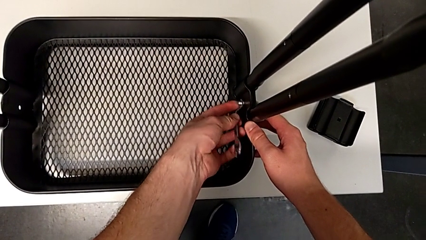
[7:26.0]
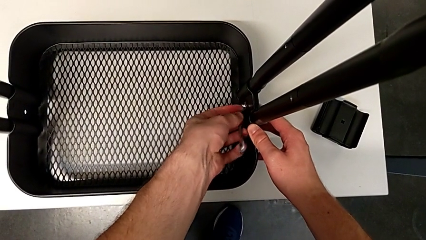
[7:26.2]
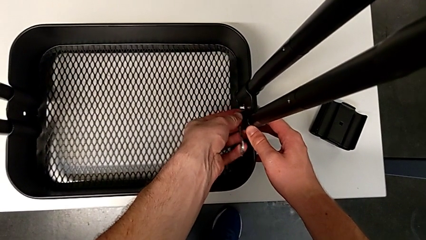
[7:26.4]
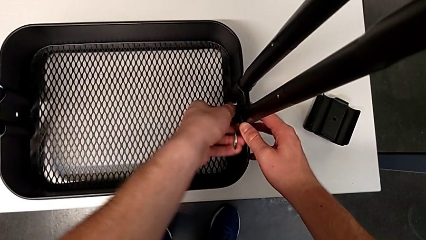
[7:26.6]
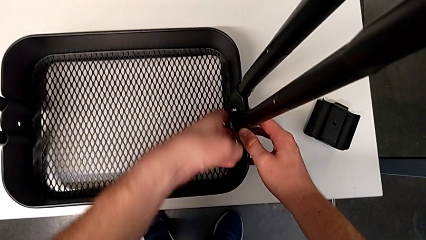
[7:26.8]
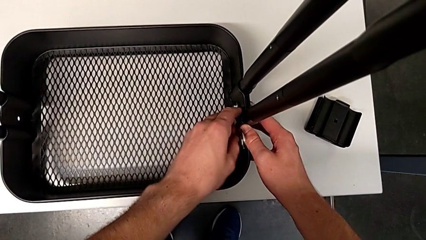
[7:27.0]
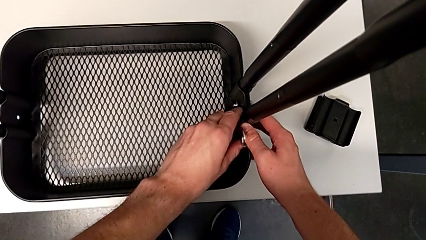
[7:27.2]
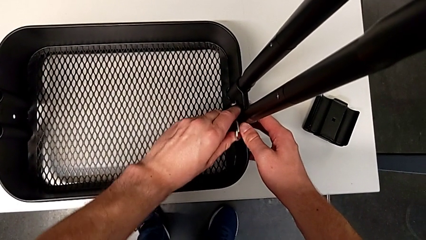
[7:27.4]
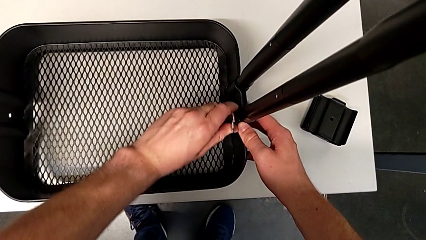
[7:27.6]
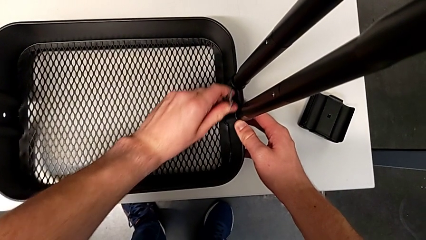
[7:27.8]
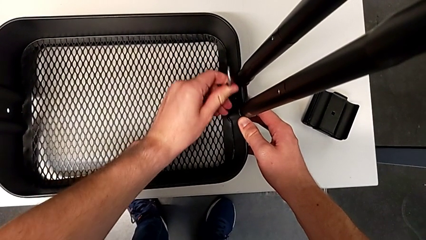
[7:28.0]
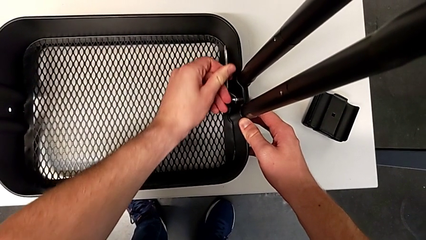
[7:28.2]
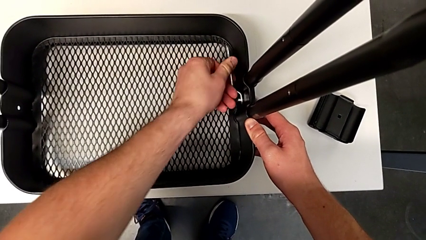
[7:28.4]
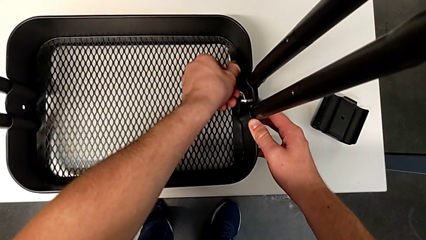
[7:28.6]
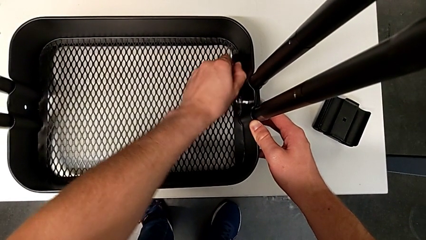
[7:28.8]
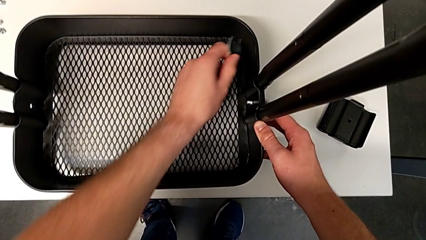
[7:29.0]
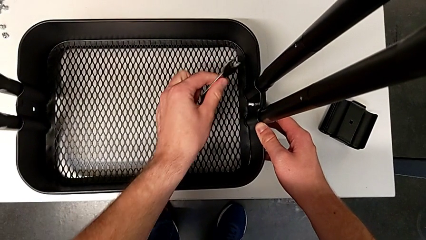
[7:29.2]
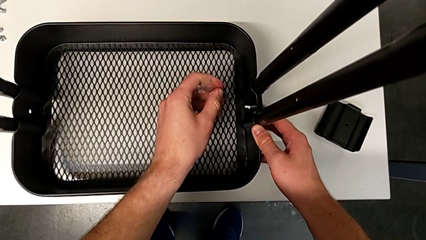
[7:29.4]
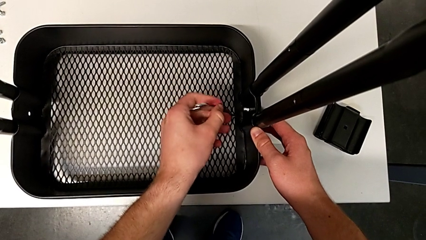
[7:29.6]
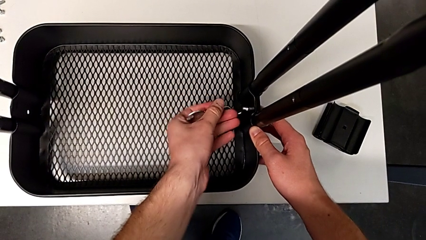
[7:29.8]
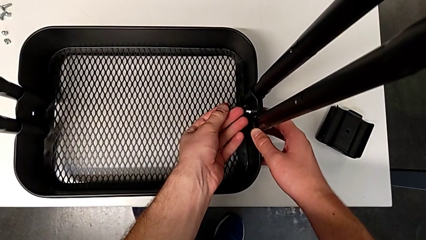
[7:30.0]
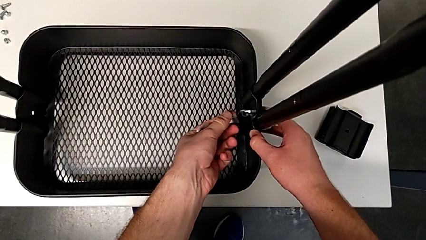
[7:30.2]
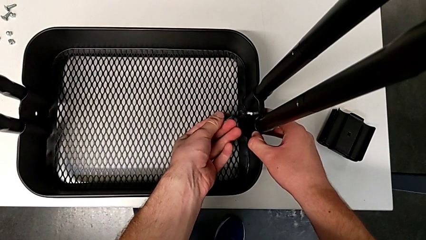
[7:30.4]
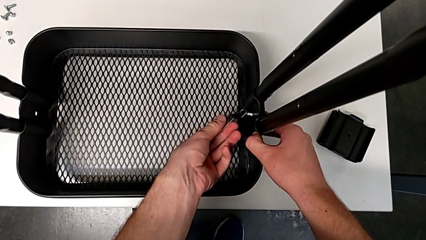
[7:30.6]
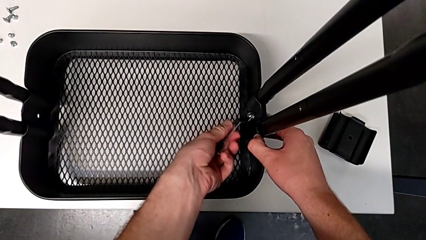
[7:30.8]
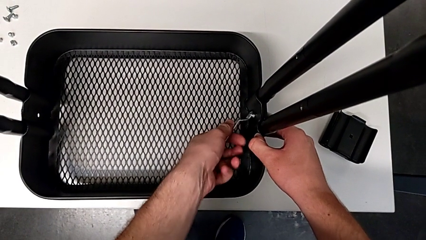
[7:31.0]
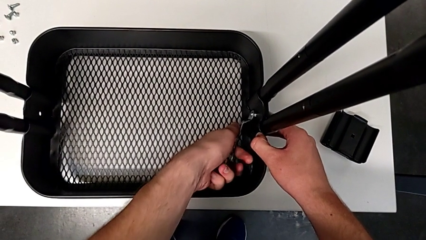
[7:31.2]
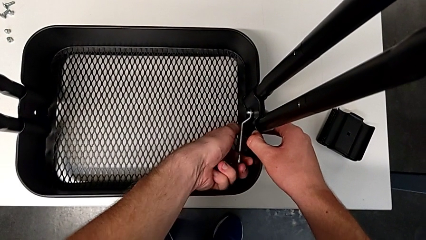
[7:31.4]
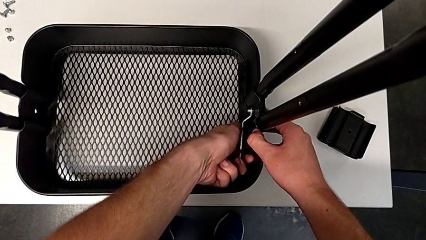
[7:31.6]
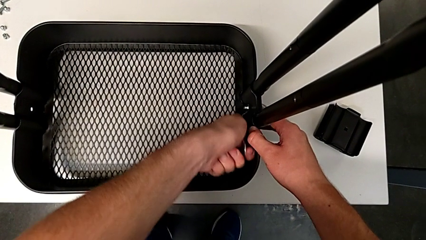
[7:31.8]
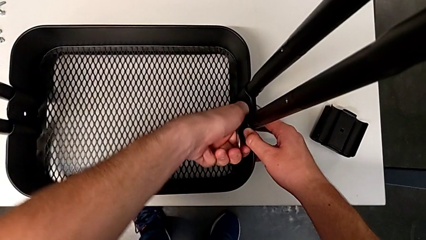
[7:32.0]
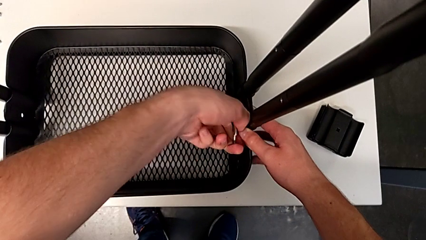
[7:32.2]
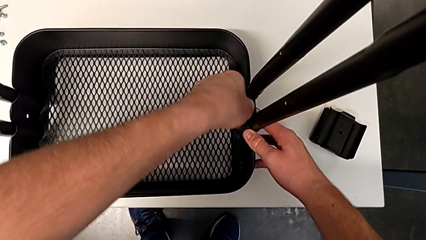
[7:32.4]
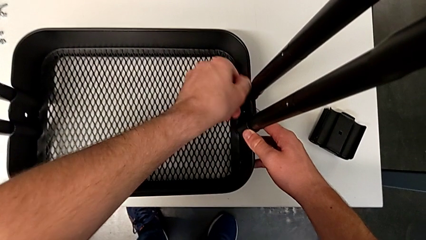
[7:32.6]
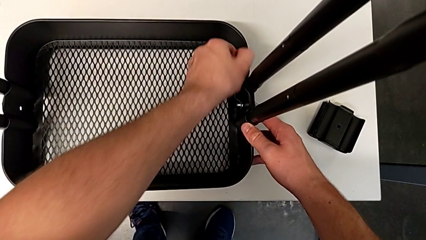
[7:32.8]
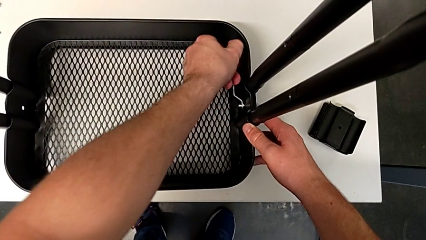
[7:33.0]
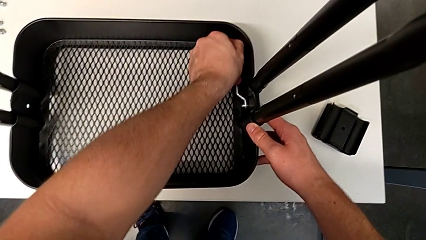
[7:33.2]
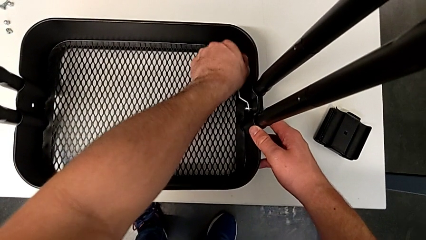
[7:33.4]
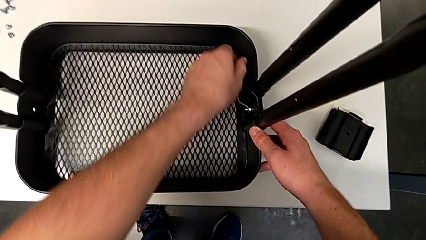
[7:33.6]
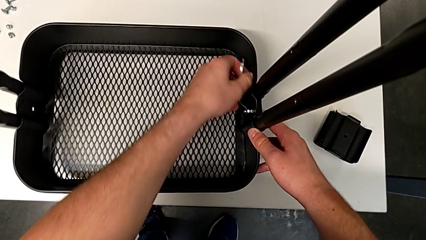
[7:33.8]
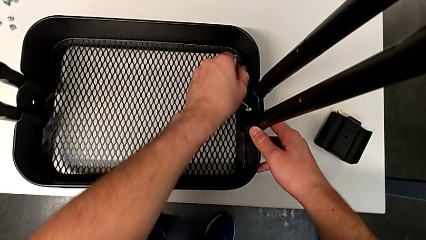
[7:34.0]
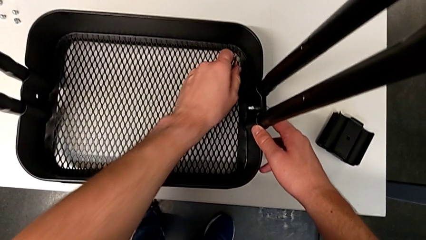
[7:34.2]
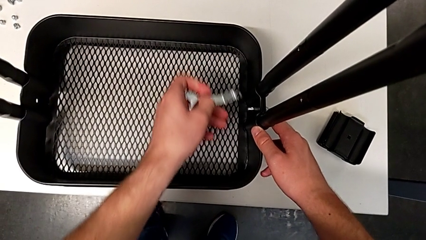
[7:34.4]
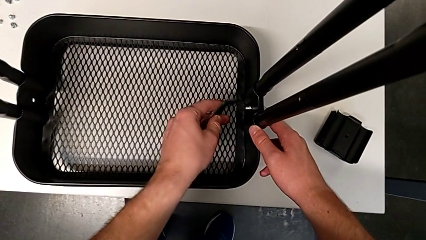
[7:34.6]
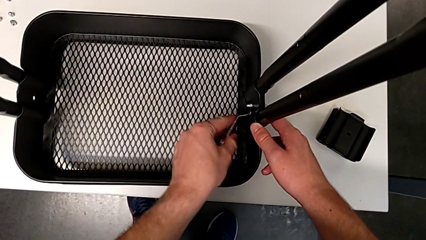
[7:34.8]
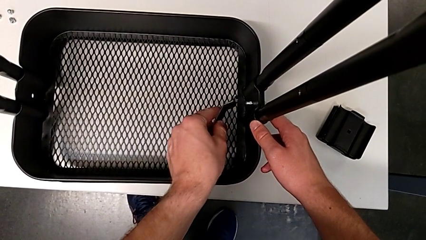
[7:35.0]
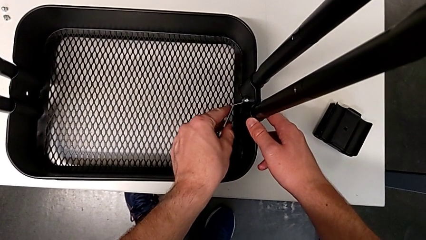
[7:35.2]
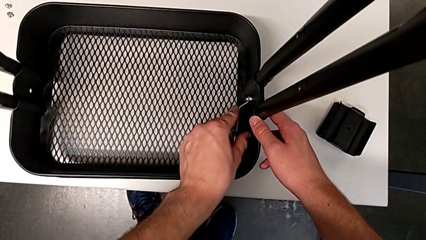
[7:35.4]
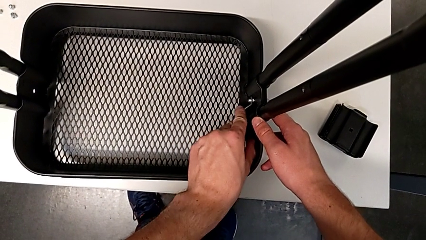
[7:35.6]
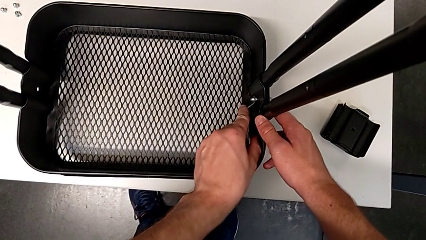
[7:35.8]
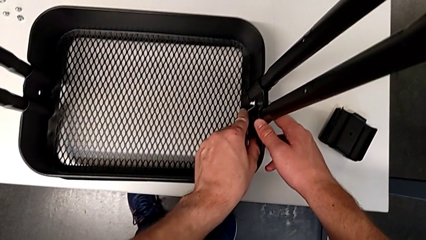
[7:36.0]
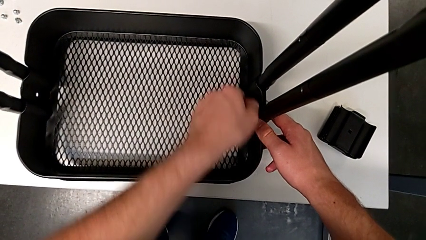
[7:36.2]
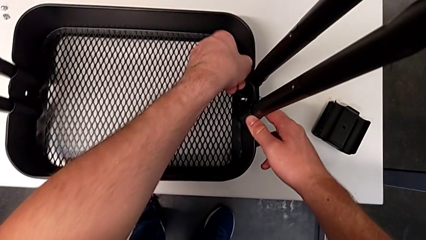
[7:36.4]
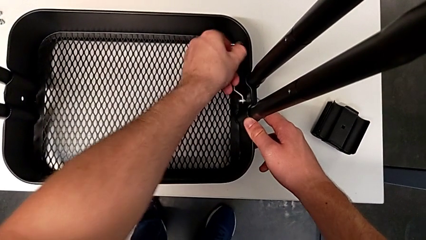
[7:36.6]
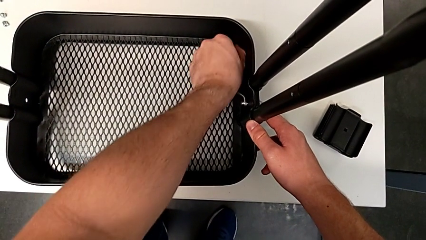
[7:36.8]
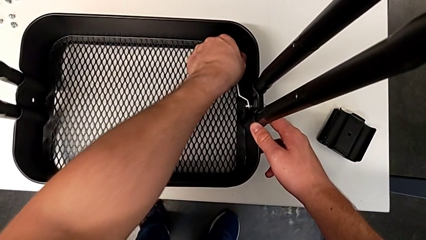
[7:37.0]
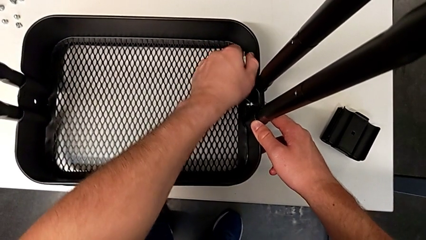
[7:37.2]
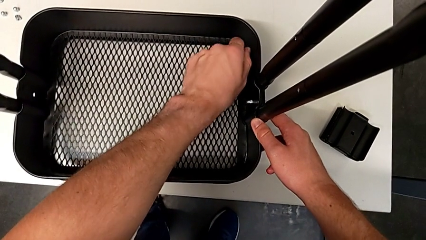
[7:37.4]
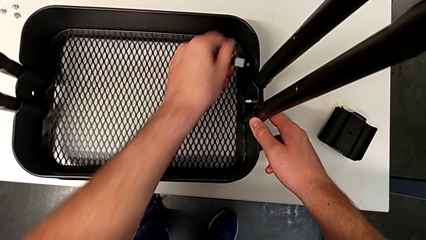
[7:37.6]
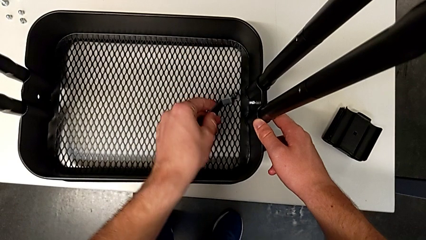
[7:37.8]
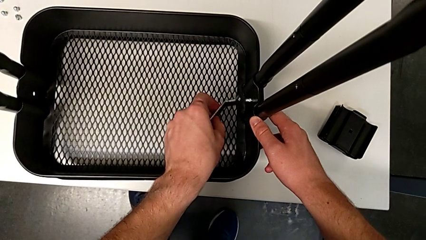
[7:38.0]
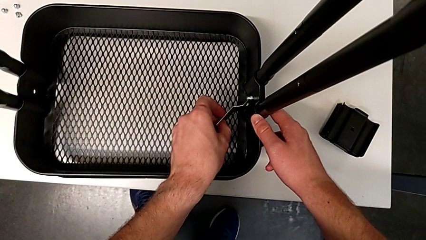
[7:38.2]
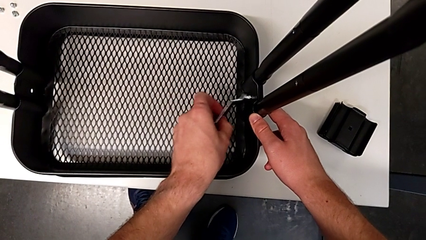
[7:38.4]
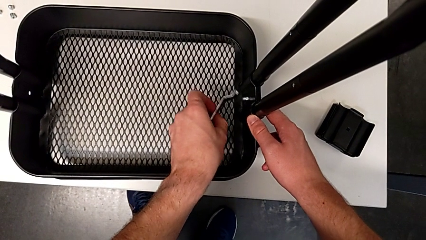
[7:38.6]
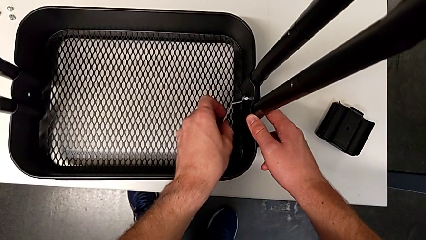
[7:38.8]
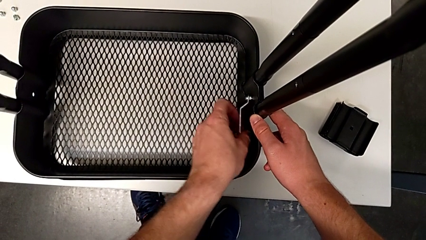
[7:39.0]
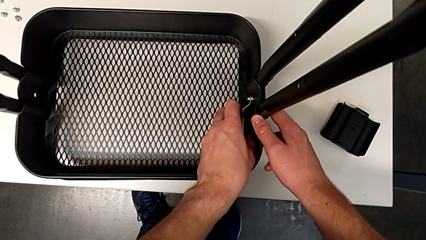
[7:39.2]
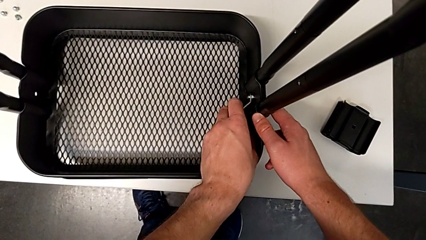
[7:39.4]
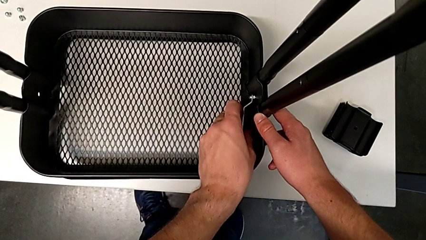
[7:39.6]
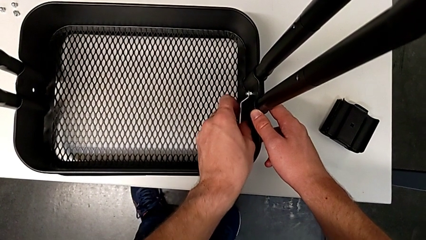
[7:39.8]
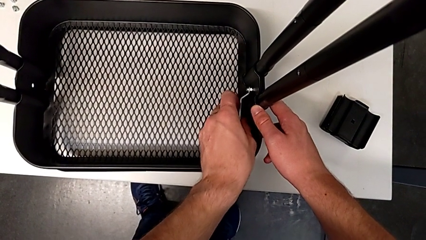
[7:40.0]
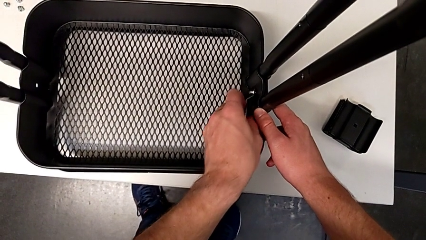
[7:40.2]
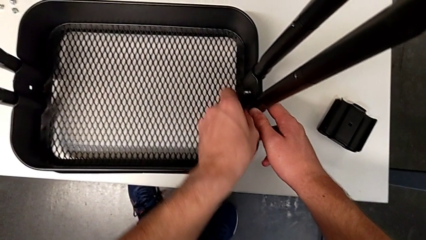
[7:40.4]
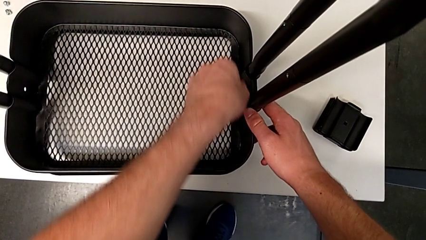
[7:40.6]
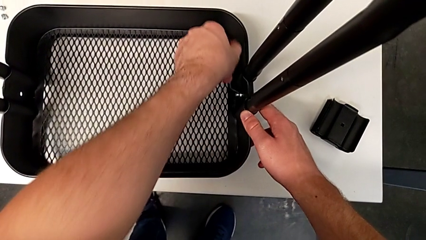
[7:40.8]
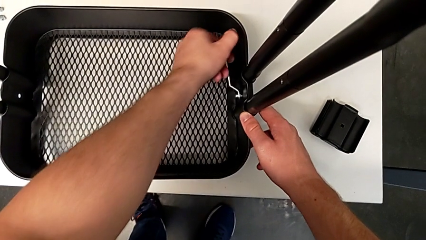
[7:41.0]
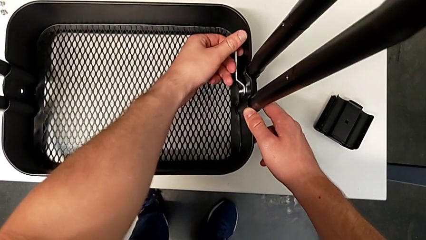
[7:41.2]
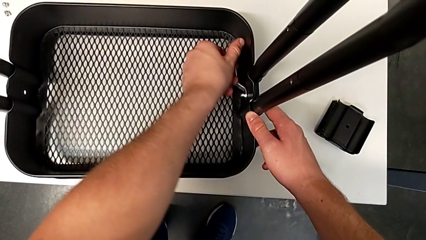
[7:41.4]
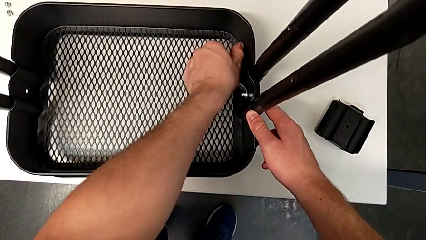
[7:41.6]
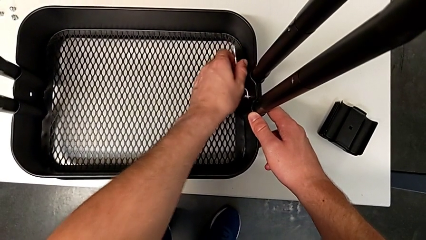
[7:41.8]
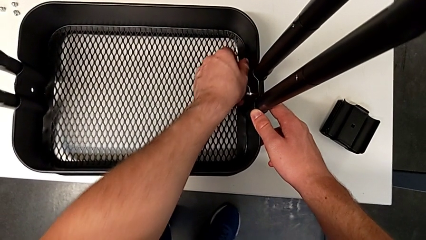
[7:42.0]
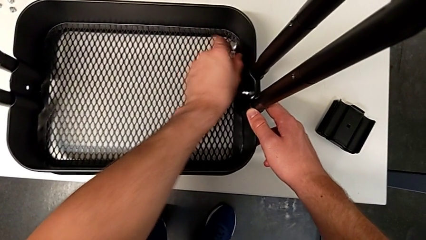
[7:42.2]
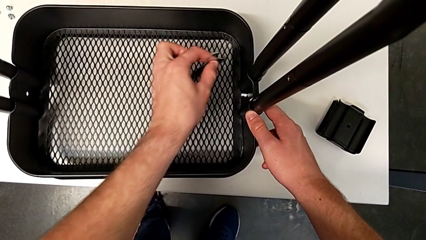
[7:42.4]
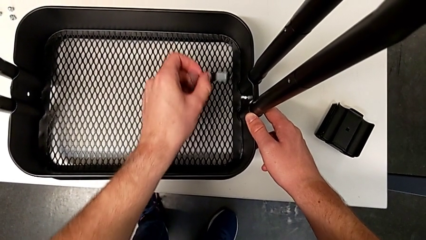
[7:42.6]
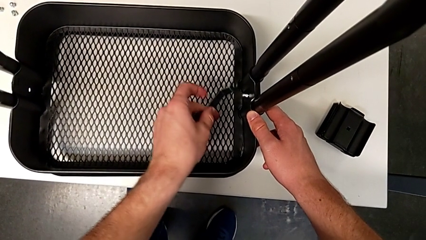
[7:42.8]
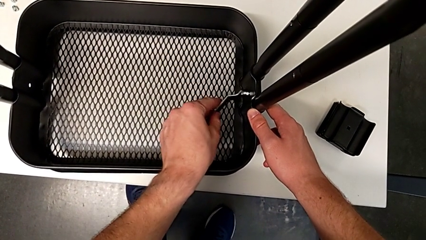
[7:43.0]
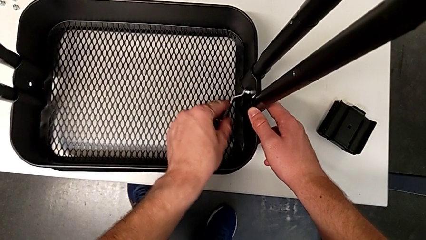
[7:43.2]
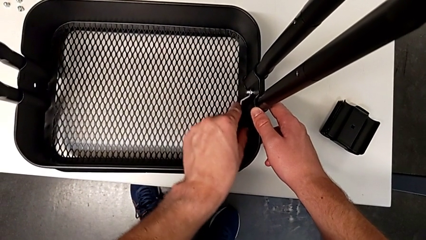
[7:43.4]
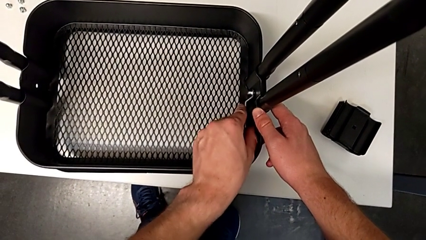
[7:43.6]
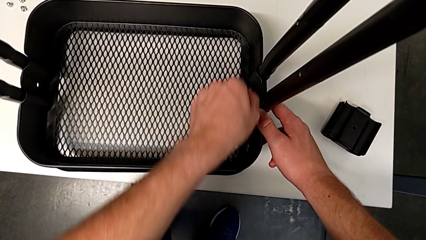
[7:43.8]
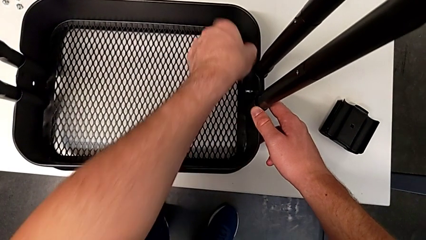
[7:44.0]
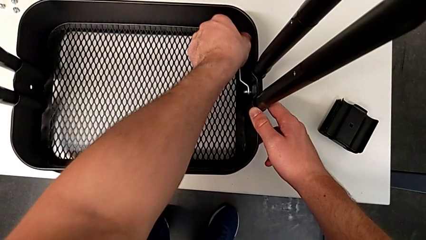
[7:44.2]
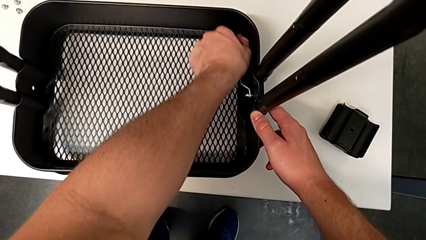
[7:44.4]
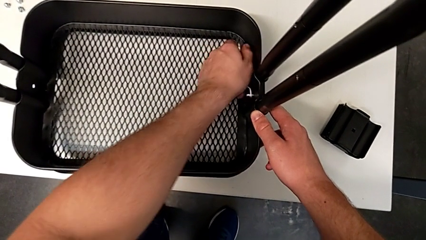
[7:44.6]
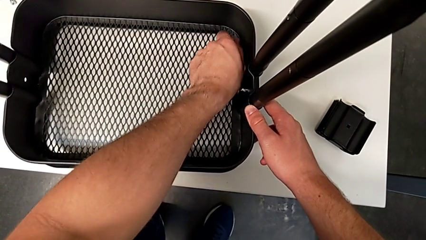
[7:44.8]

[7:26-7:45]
The camera wearer is unscrewing the right bracket of the bottom tray. They keep unscrewing the sixth screw and grab the sixth hexagon cap nut.
